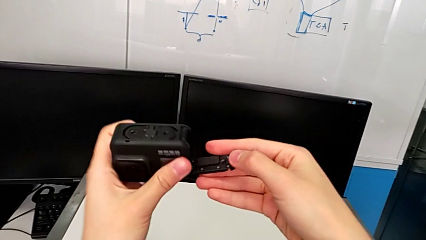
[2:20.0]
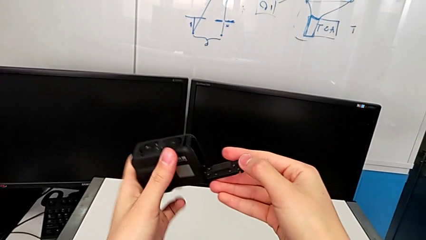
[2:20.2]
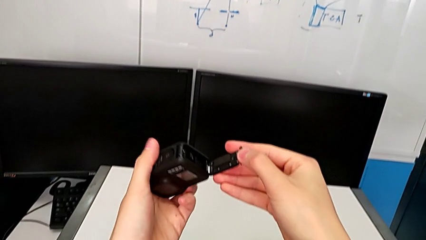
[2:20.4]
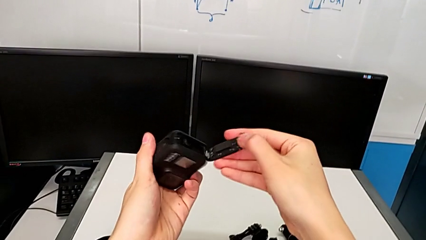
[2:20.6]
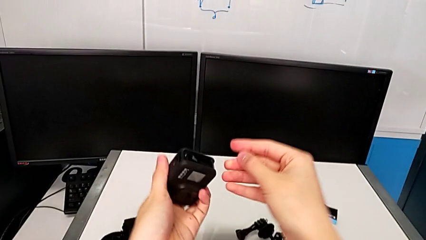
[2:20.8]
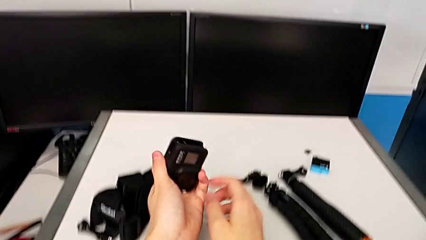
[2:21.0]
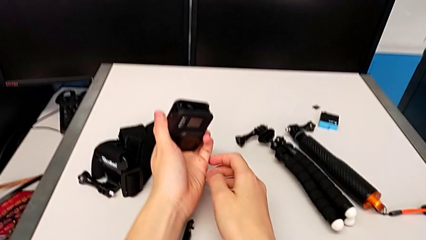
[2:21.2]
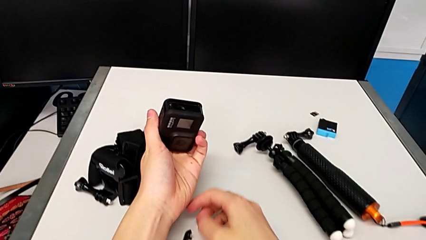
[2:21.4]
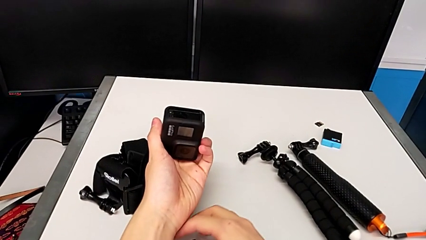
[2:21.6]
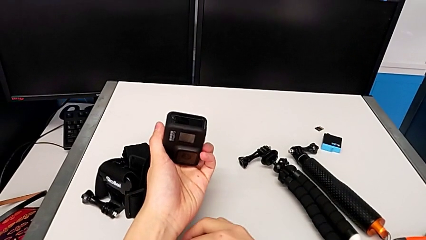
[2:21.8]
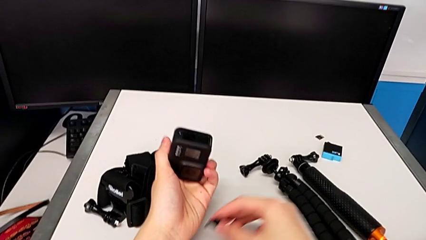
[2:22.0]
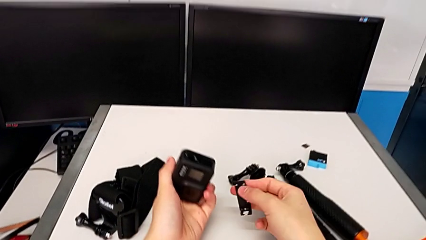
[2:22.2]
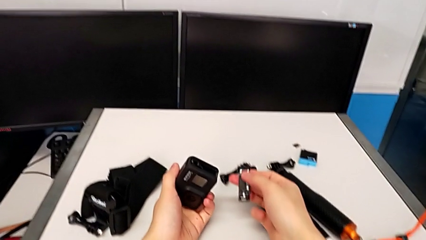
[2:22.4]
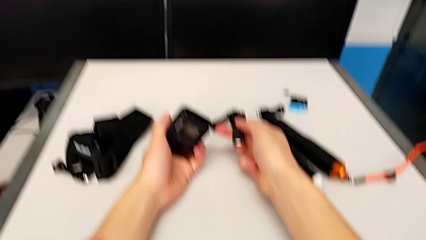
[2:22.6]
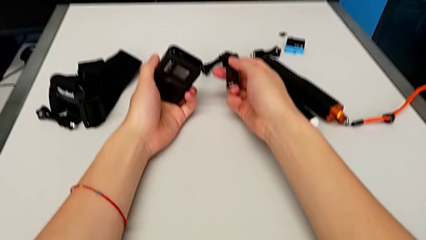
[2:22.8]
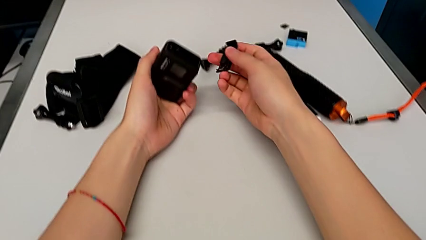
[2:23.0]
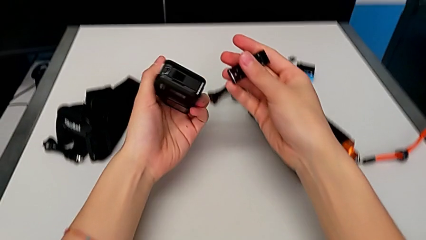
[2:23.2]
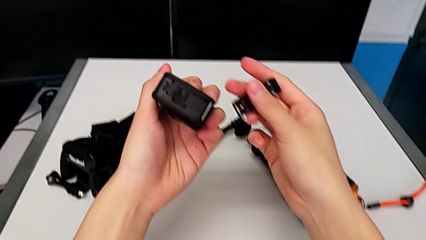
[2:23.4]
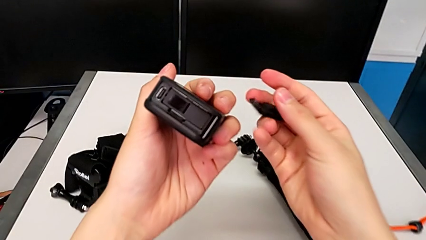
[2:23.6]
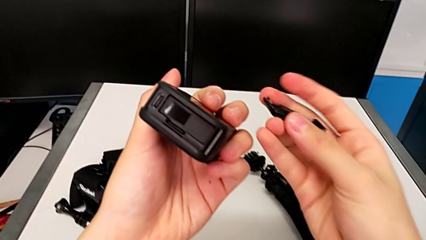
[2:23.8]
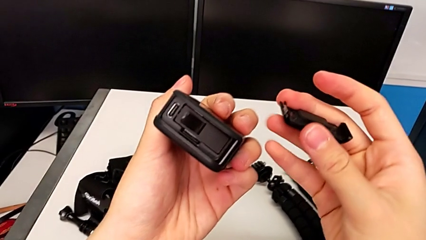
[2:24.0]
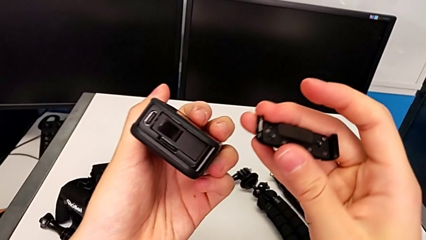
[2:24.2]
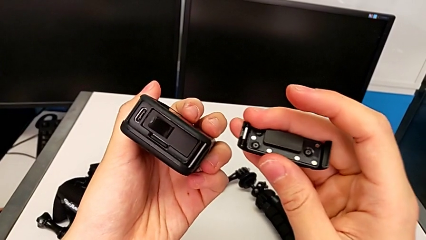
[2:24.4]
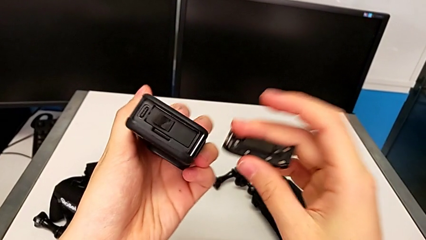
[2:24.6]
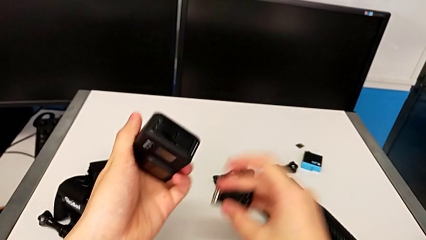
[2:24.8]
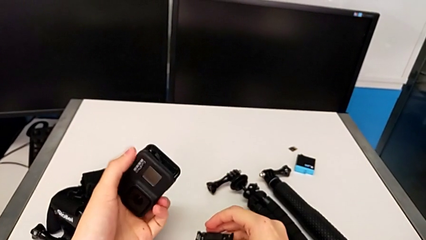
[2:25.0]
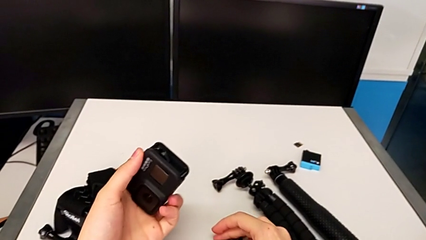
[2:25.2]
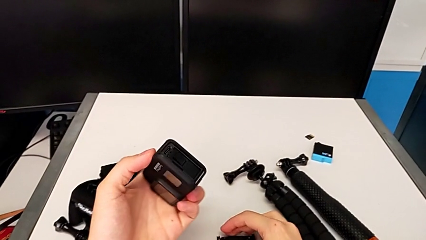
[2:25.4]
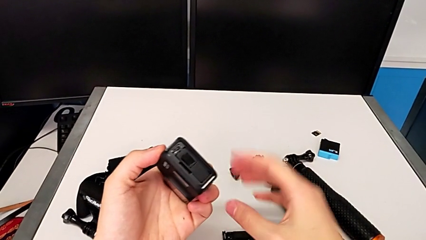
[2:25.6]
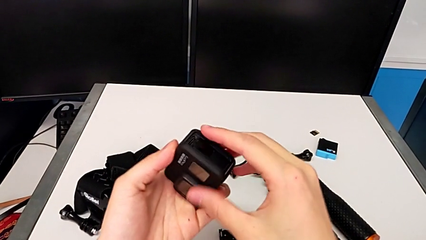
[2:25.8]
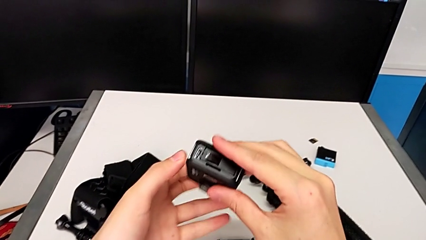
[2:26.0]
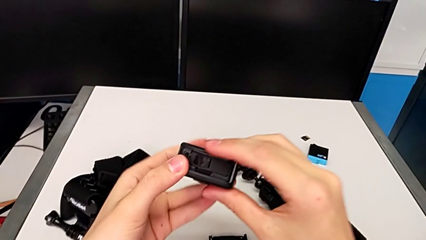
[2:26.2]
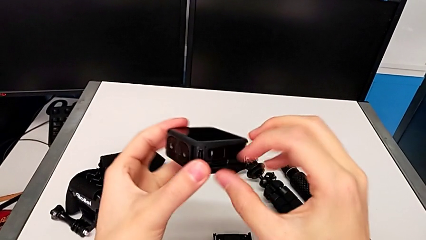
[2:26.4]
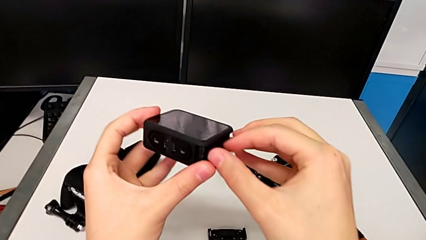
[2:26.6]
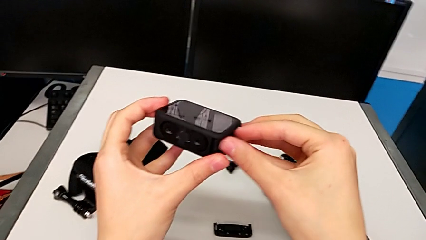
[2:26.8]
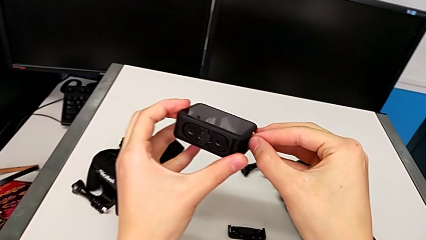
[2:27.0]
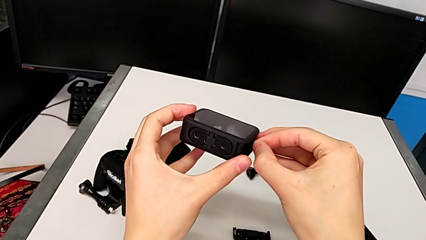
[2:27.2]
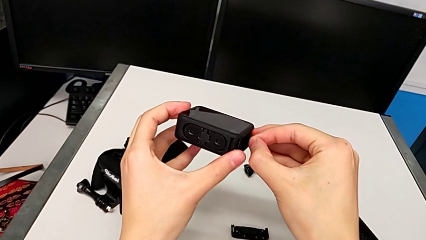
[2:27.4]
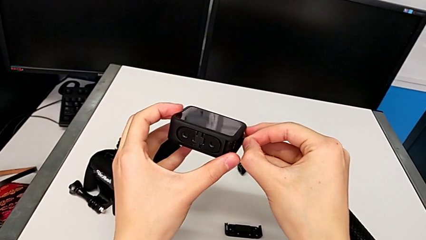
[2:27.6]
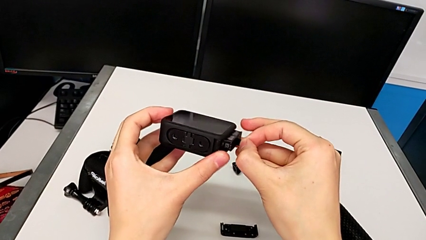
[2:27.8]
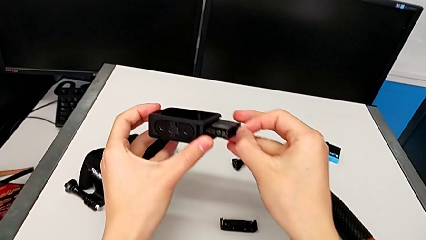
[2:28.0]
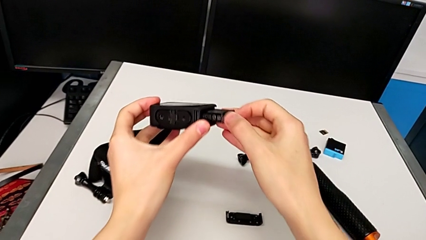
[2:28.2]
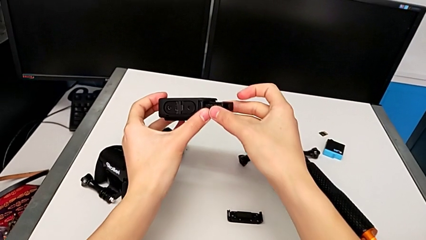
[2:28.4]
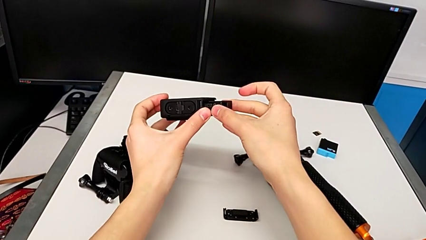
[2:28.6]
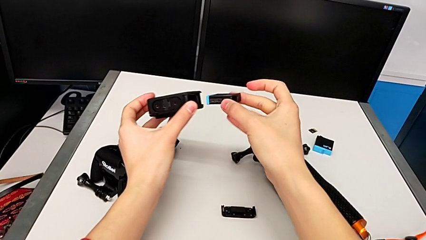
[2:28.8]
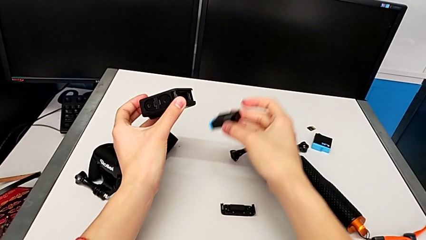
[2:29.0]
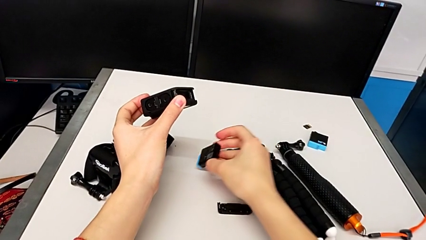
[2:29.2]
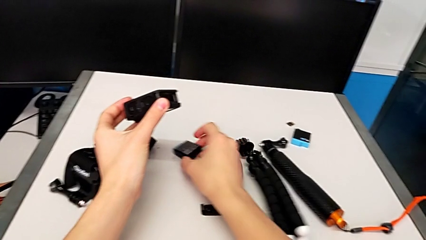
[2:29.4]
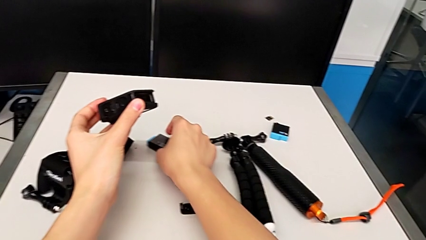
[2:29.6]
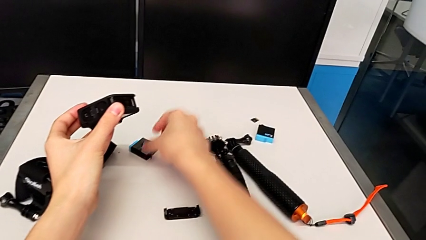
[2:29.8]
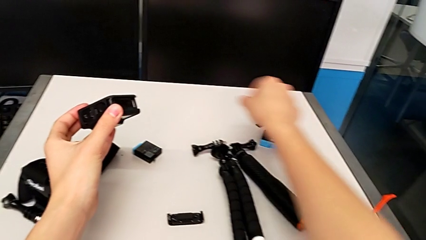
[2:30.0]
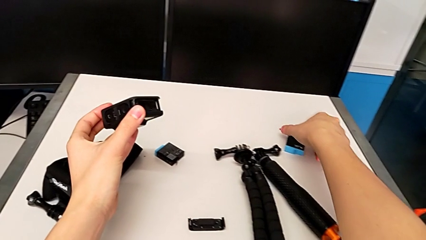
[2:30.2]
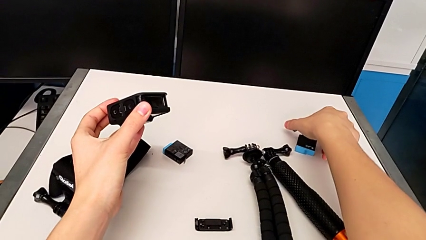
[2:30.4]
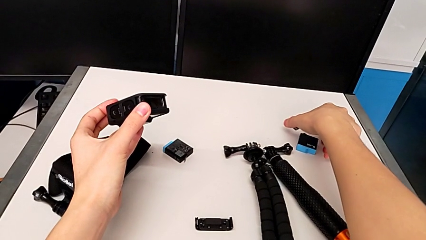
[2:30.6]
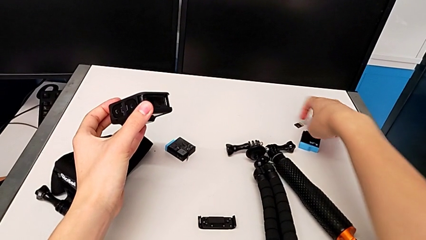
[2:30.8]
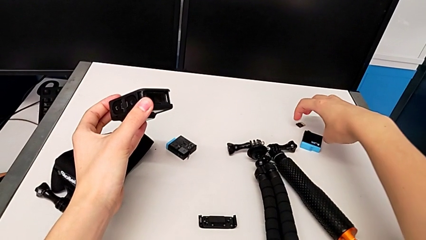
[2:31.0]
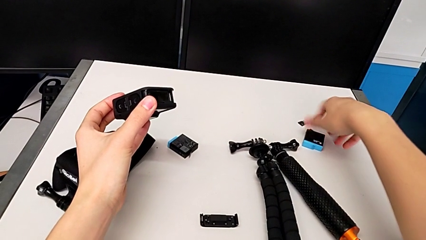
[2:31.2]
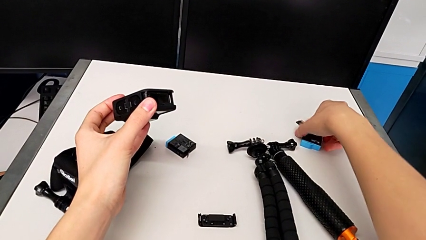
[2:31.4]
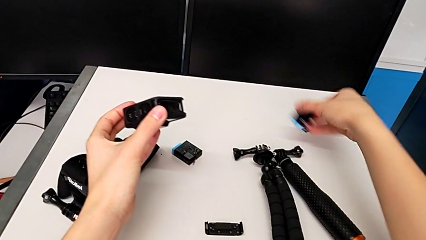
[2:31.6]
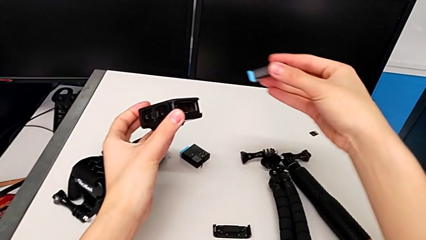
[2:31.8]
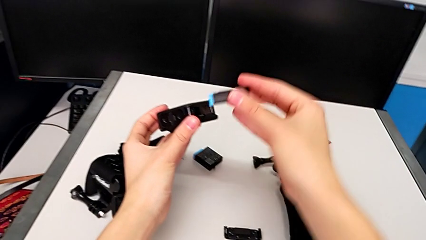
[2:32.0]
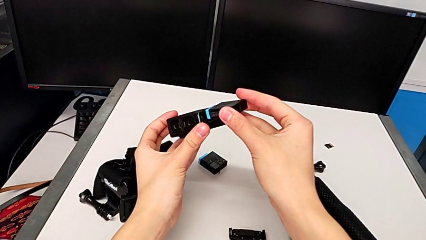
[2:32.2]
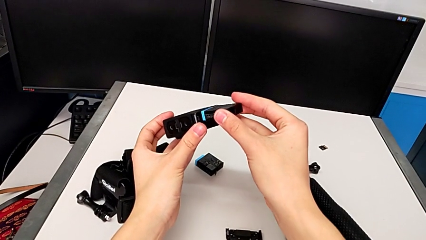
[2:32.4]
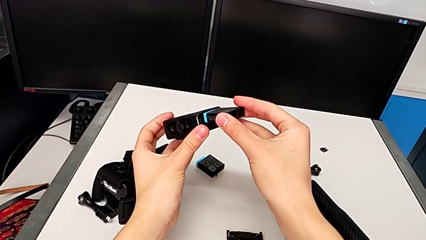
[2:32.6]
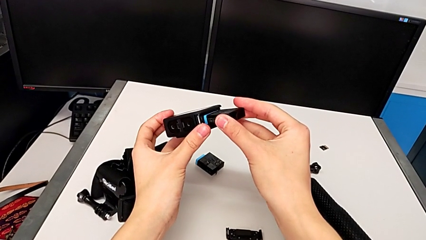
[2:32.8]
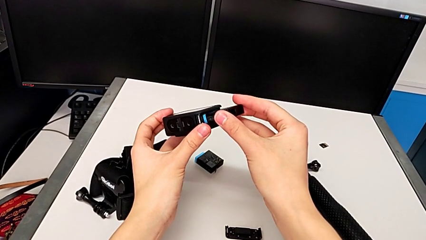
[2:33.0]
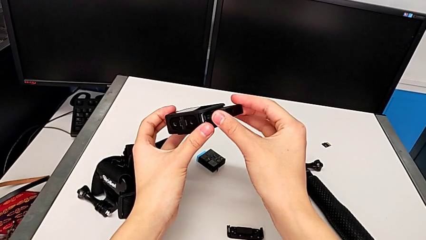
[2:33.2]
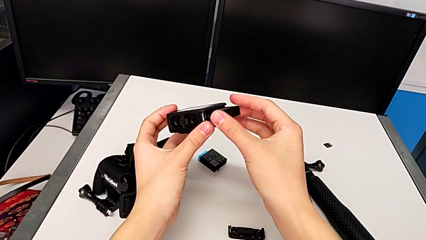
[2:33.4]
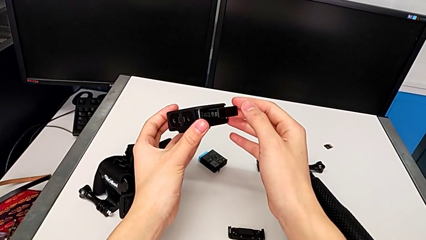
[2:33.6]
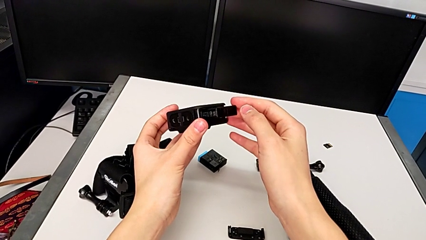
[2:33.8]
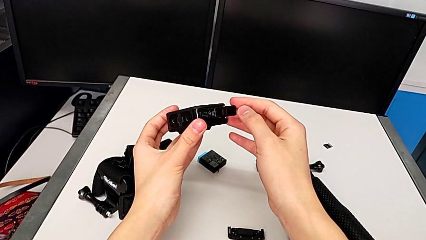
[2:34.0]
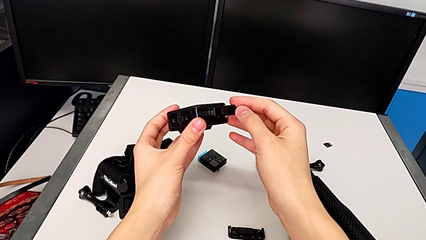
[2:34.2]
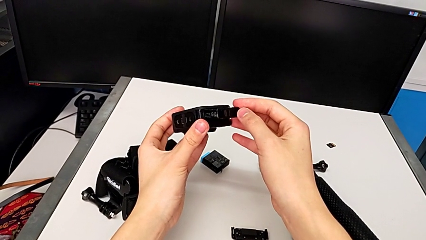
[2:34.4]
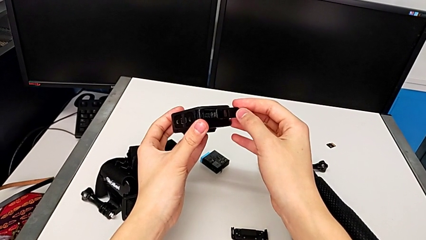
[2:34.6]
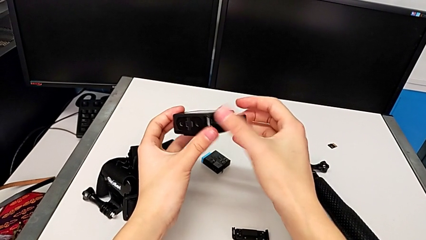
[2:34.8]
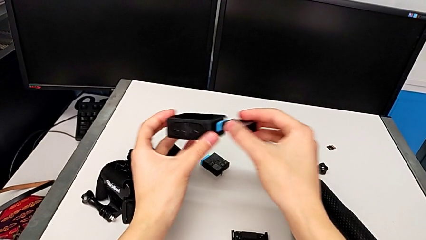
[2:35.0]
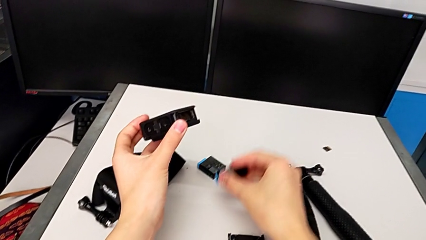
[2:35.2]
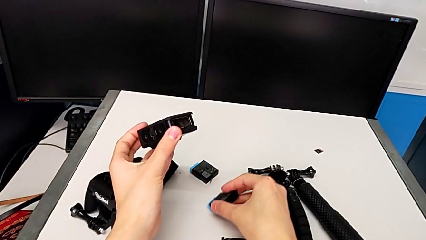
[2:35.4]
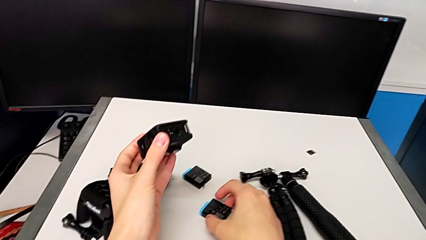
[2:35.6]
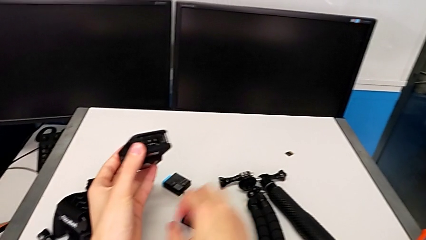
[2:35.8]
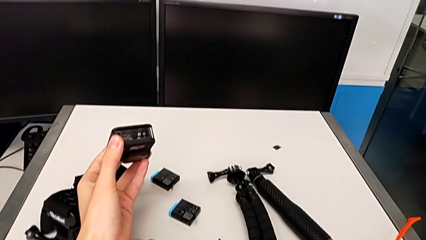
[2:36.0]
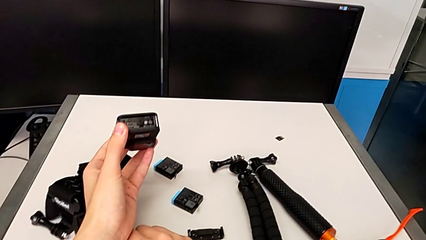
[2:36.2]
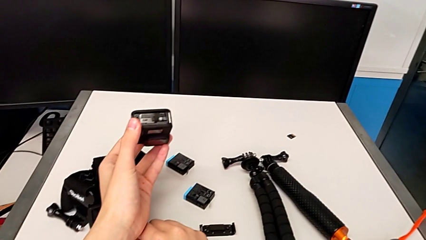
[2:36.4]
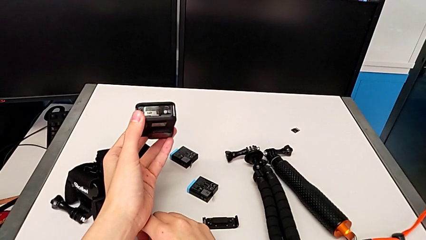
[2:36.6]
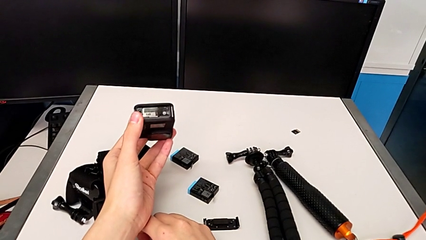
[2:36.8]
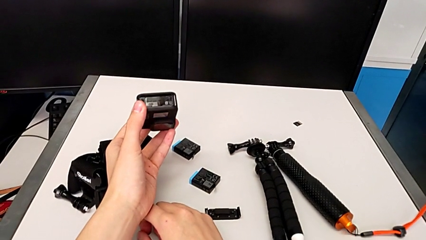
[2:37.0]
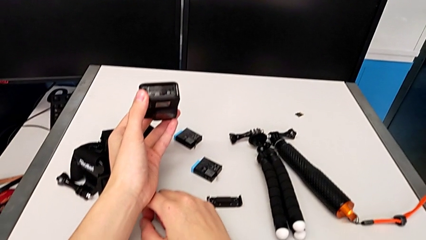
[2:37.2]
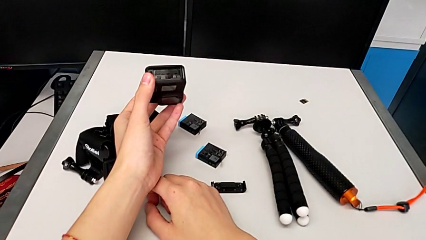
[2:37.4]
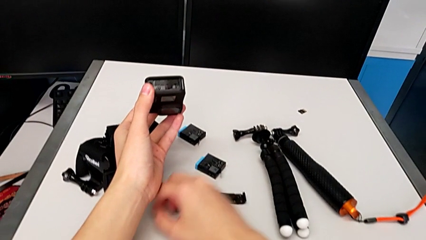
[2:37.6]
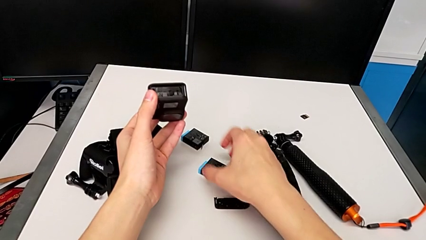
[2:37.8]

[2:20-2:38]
The camera wearer is changing the battery for the GoPro. They wrongly drop the battery door, lift it, place it, pull the battery, place it, grab the new battery, insert it and withdraw it.
